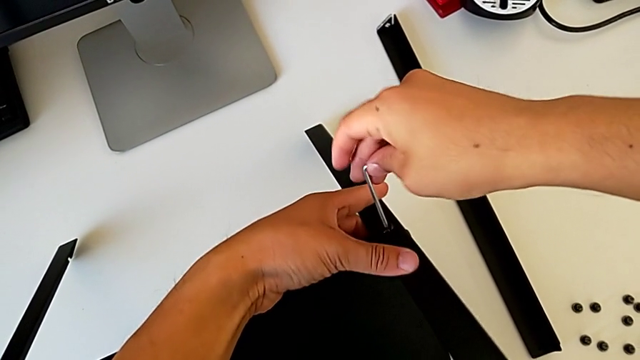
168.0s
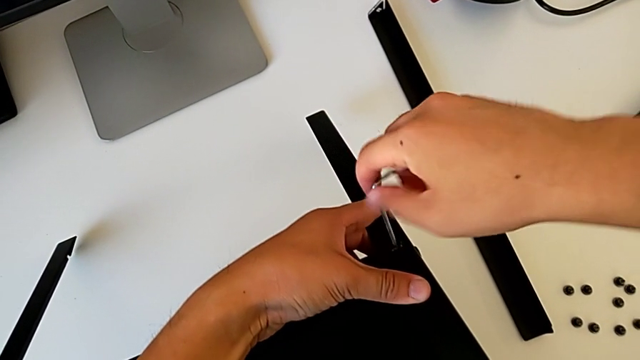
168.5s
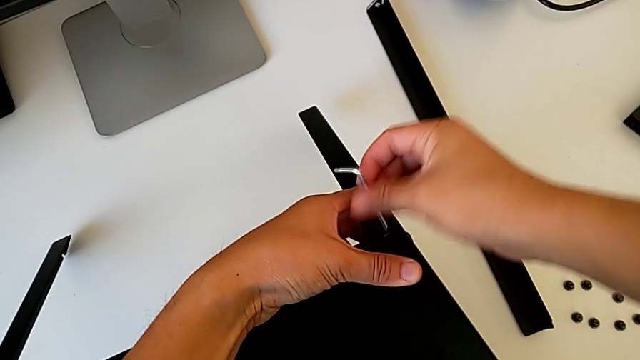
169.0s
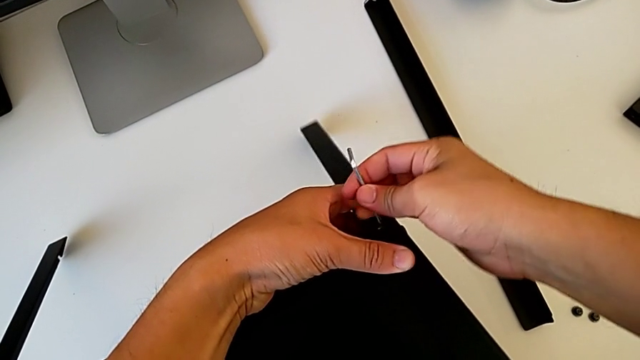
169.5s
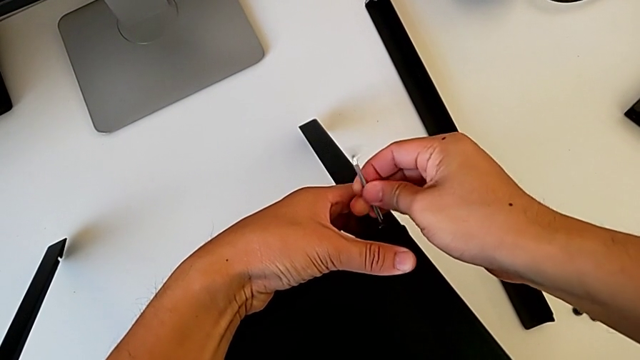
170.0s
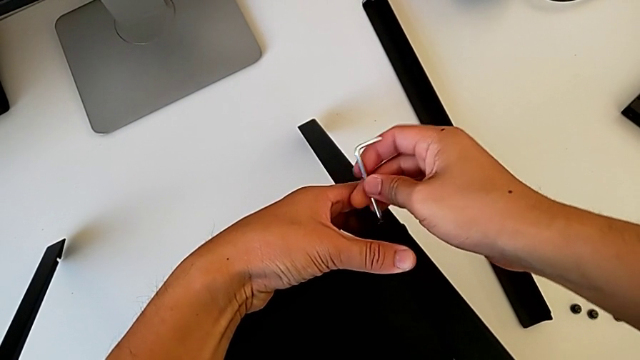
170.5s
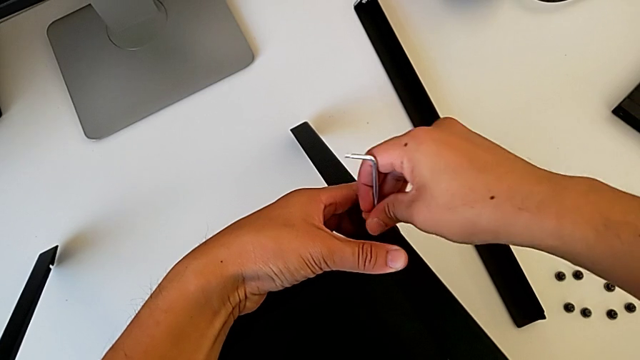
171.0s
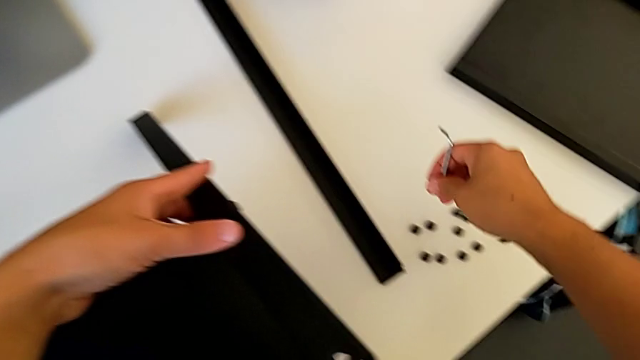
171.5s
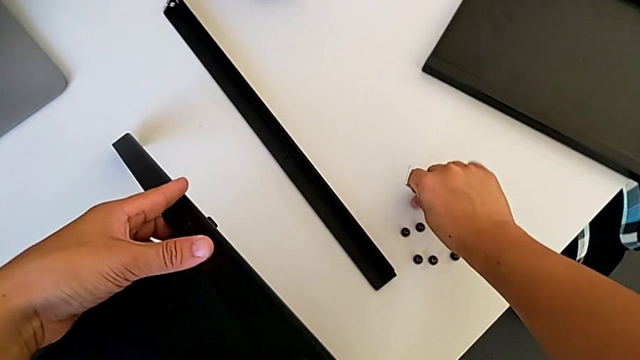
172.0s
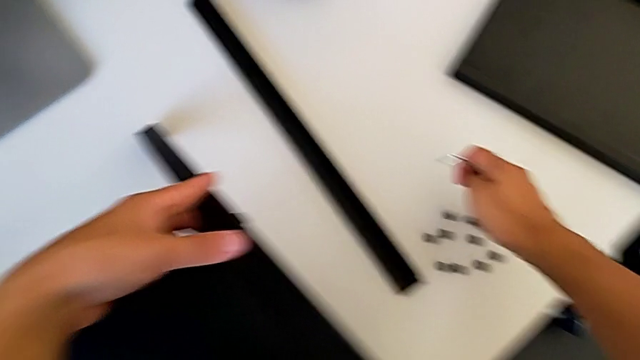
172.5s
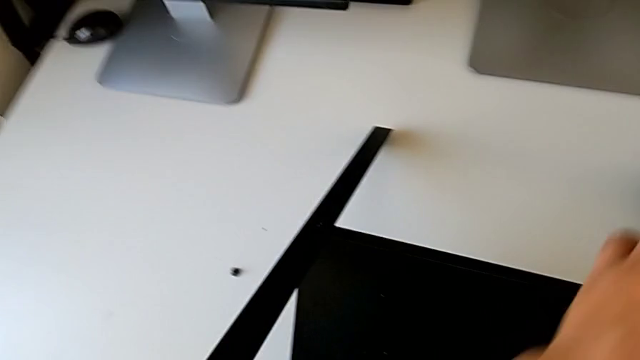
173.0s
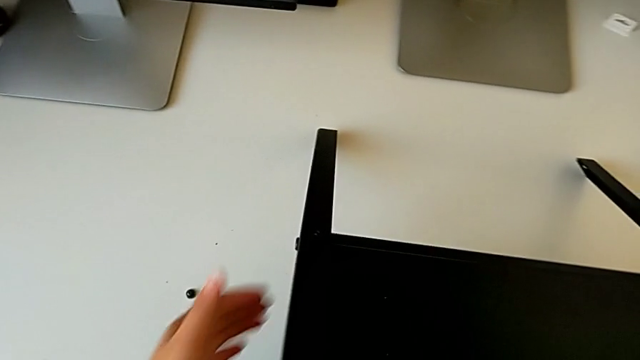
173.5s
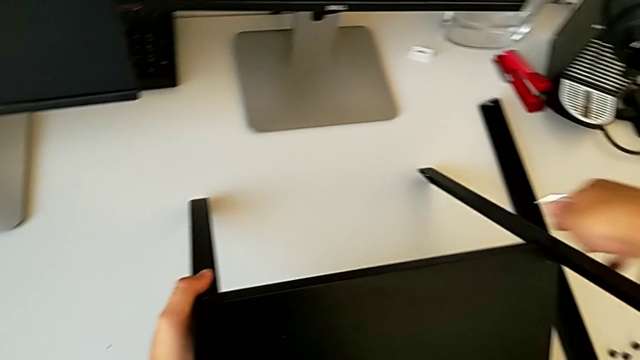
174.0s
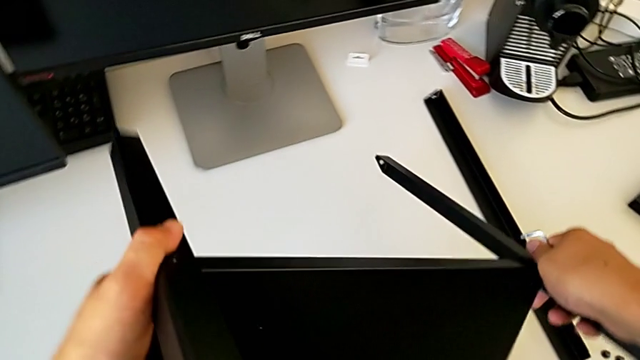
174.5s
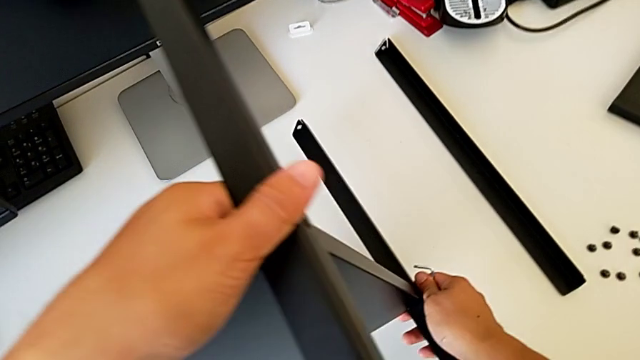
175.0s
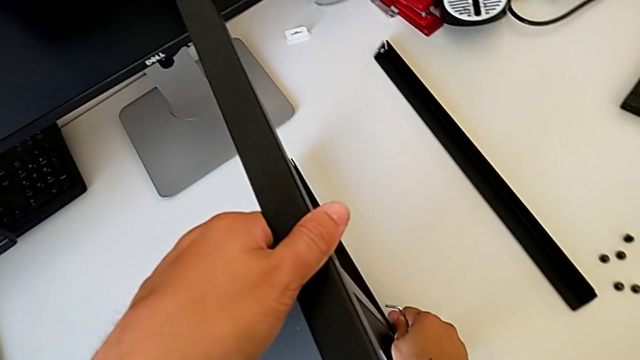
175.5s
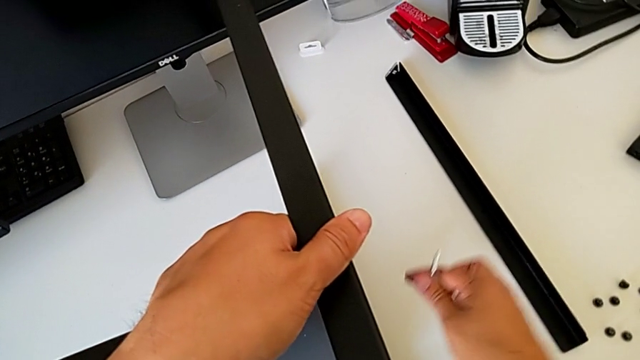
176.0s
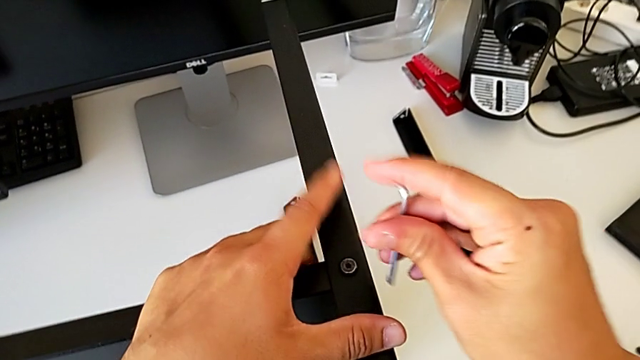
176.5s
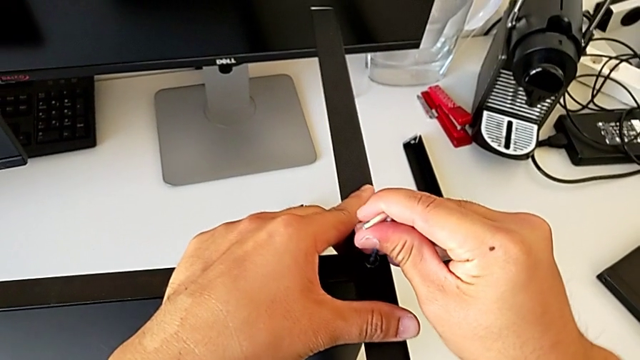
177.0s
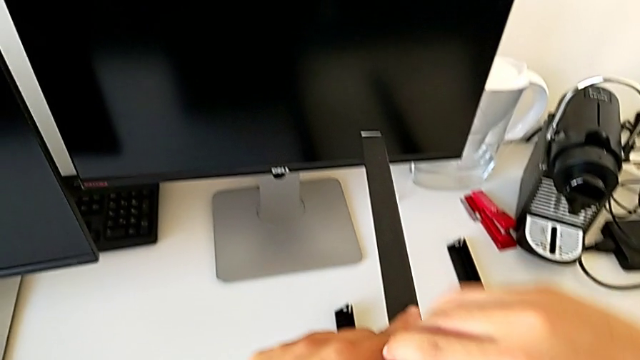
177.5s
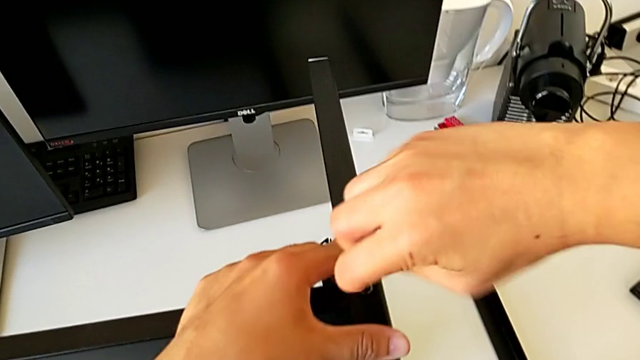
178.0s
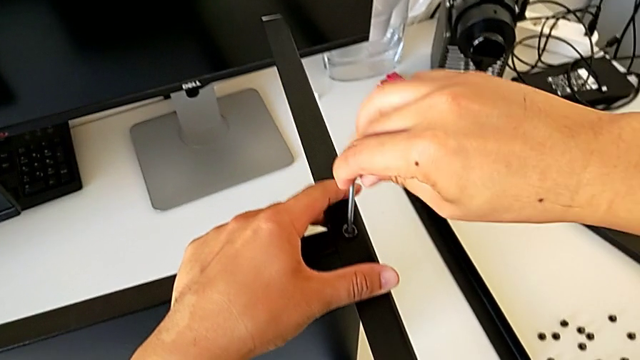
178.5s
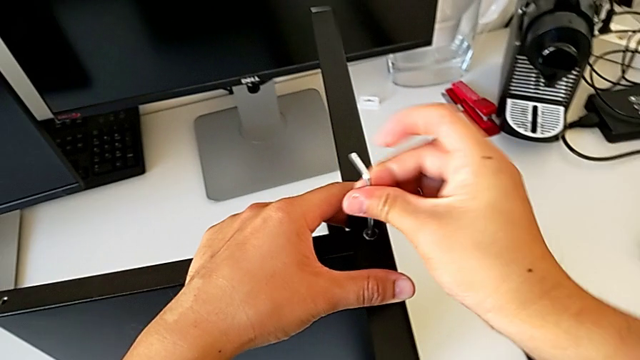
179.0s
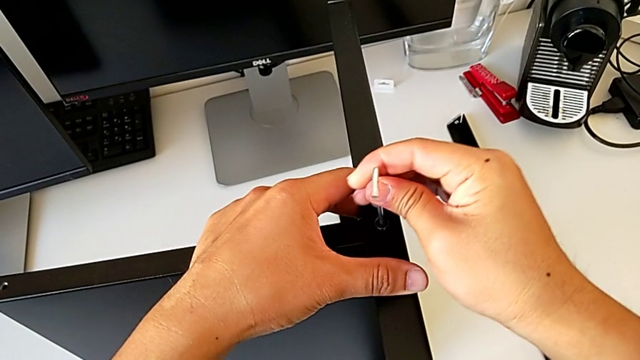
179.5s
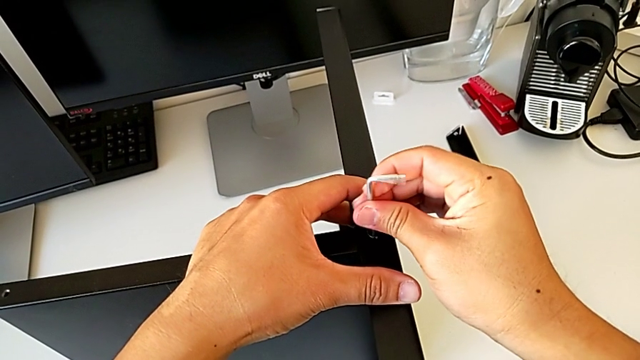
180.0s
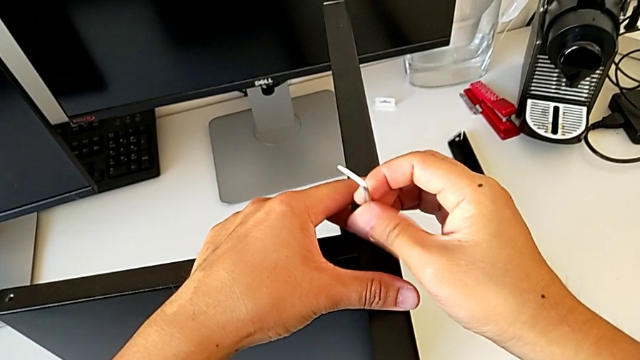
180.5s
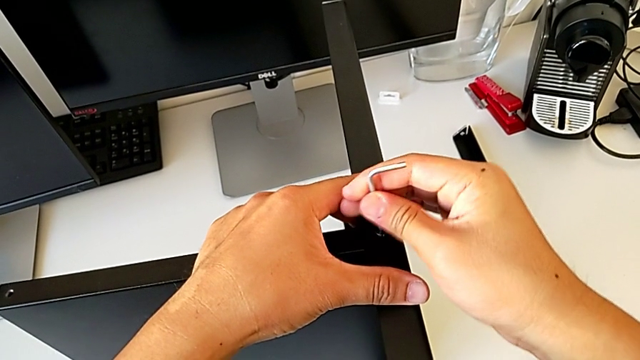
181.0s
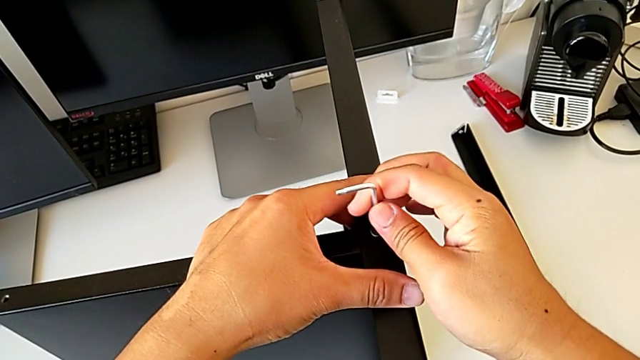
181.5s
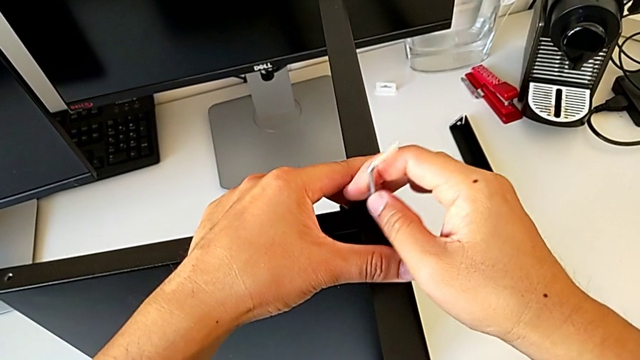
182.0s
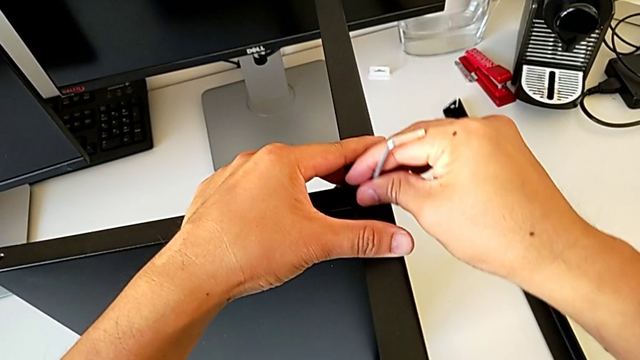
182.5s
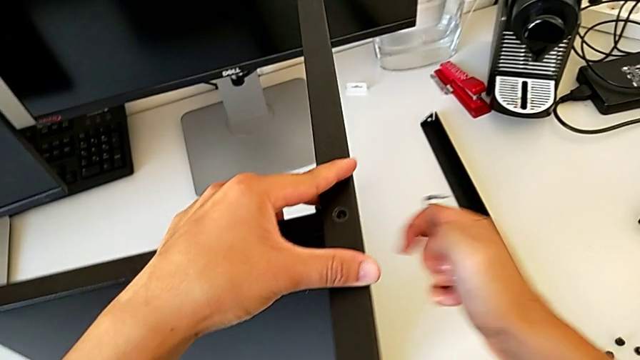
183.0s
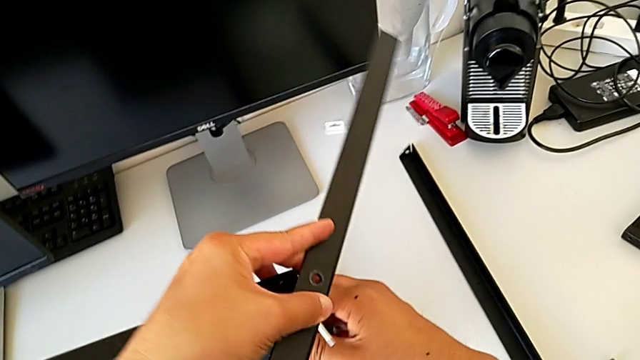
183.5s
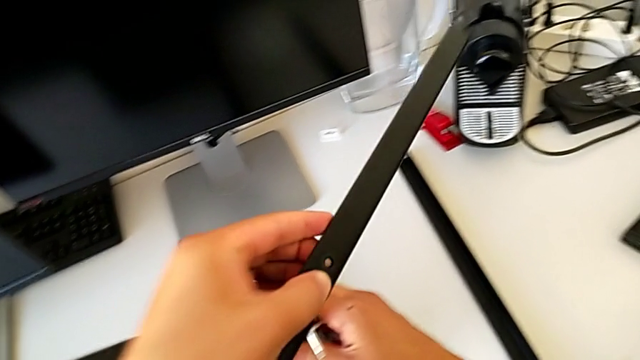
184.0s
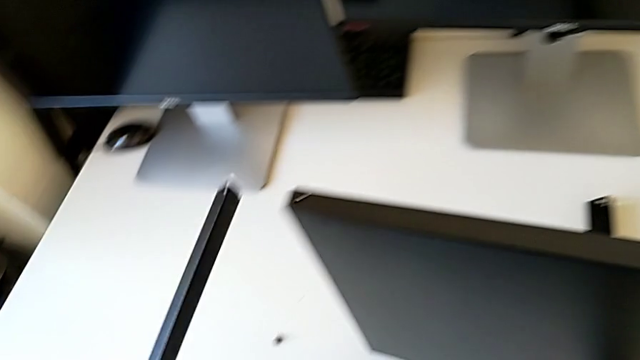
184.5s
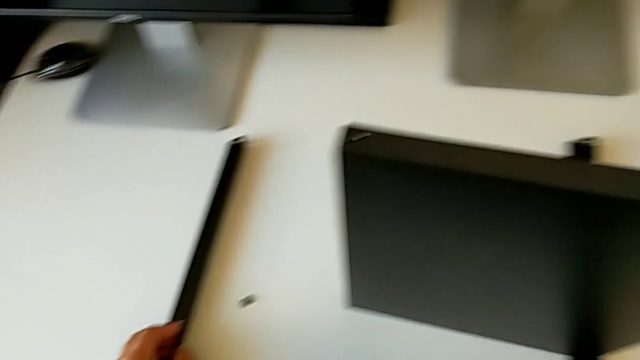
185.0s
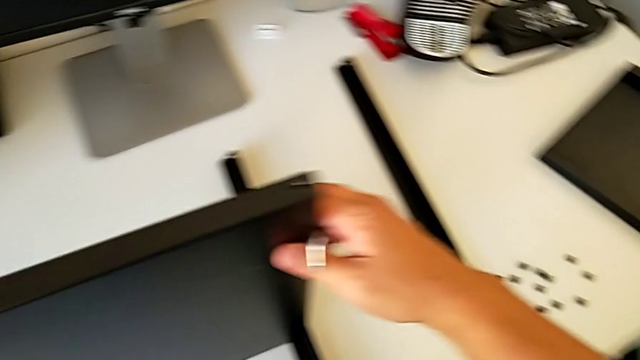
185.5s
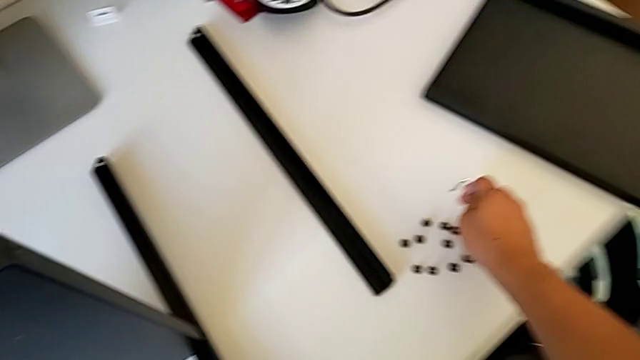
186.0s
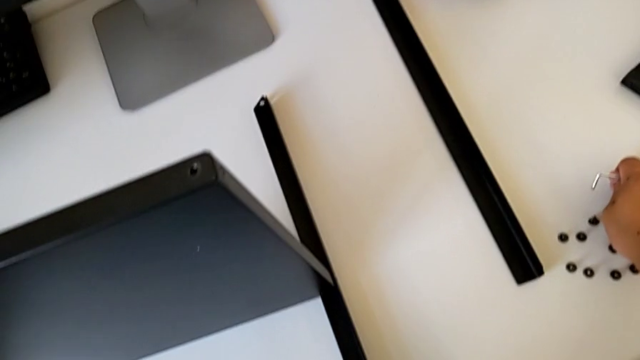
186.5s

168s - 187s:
The camera wearer is disassembling the third leg. They unscrew the hex socket head, lift the nightstand, withdraw the Allen wrench, disassemble the hex socket head, place it, rotate the nightstand, insert the Allen wrench, unscrew the hex socket head, disassemble it, withdraw the Allen wrench, disassemble the leg, place it and place the hex socket head.

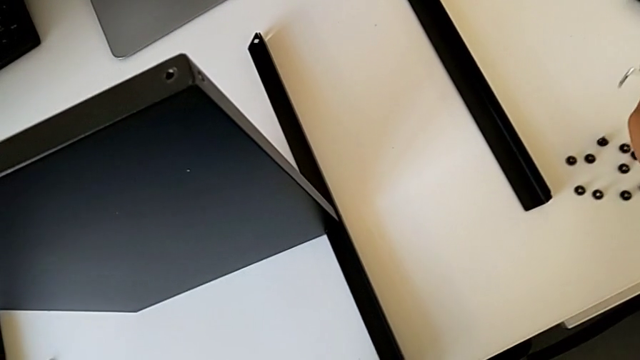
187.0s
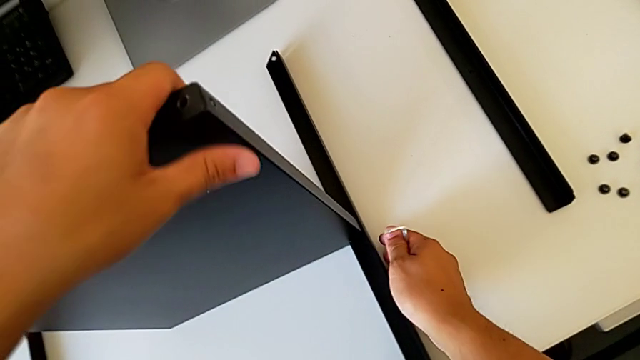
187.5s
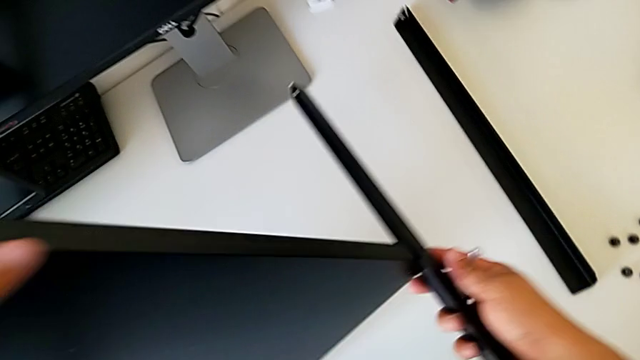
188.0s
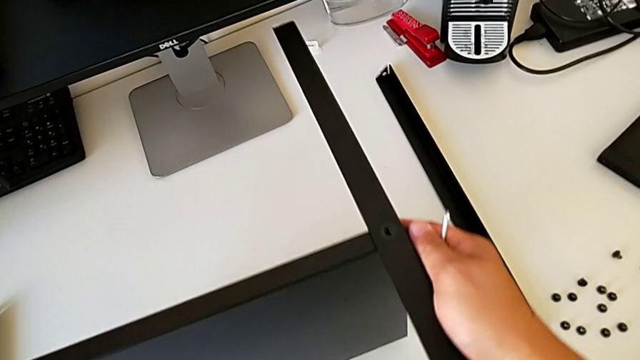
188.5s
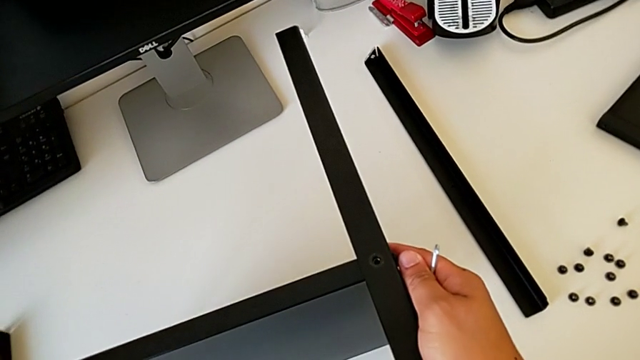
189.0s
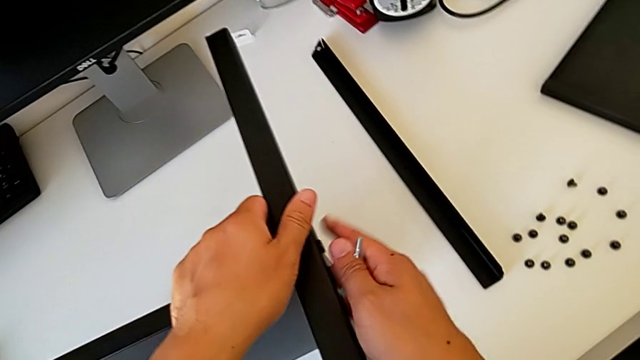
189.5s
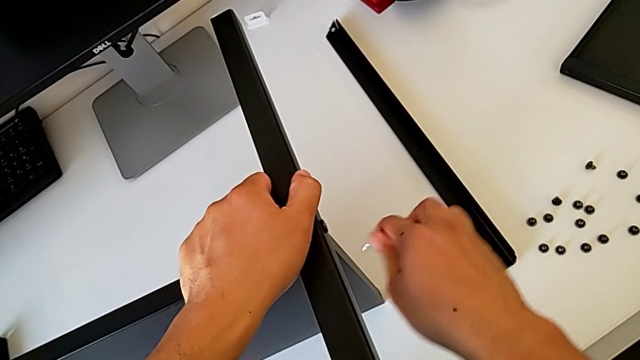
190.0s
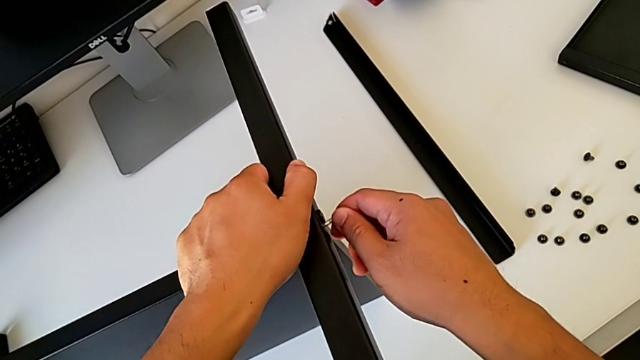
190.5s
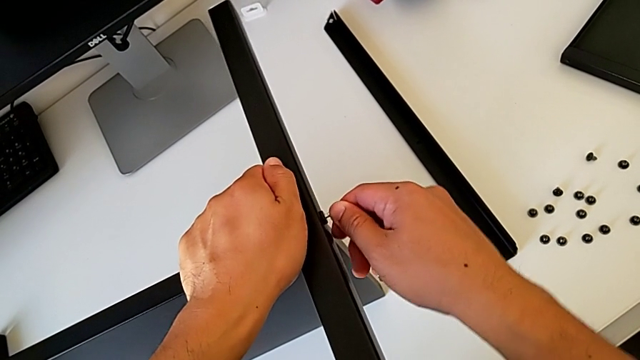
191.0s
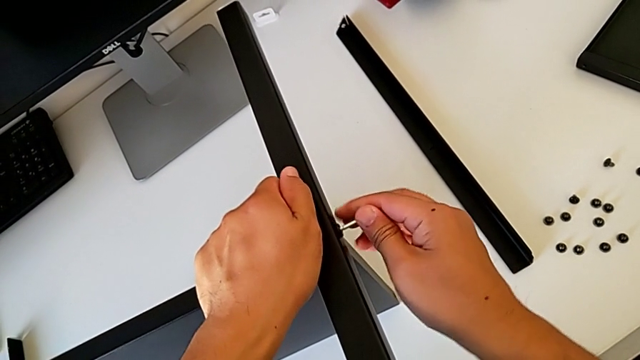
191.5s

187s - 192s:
The camera wearer is disassembling the rest of the table including the fourth leg and the lower tray. They grab the nightstand, rotate it and insert the Allen wrench.
